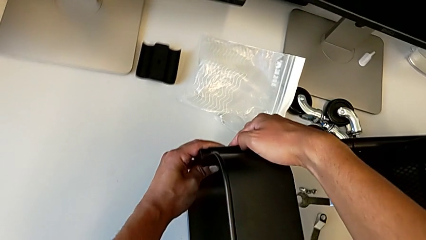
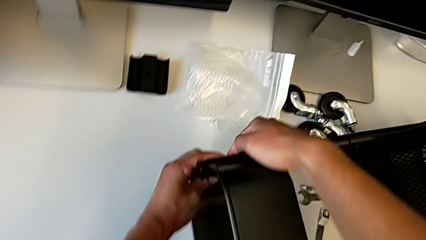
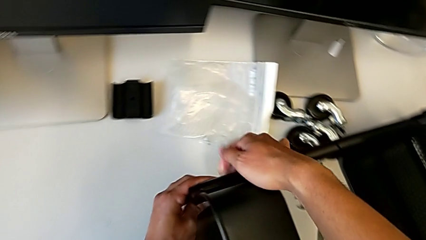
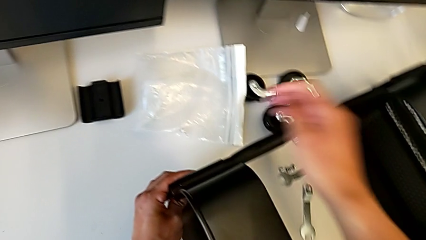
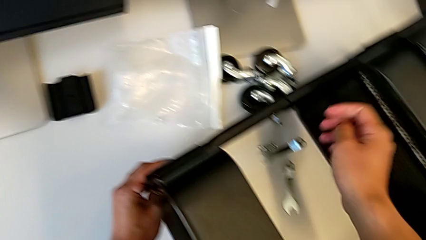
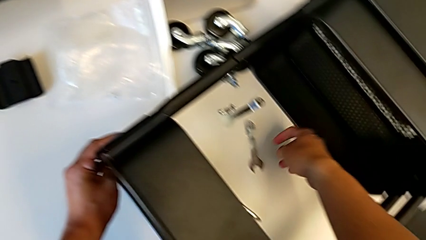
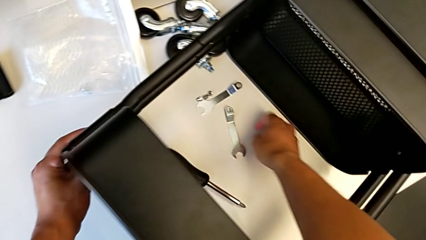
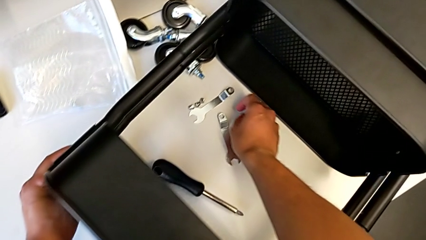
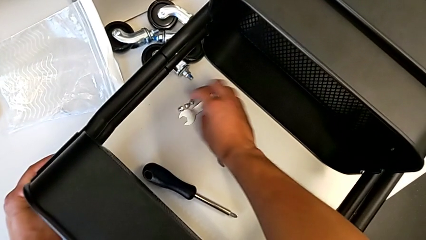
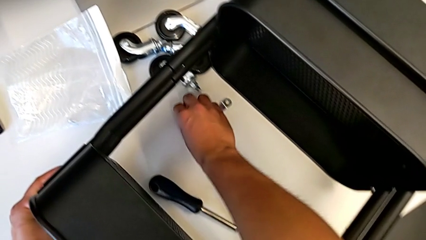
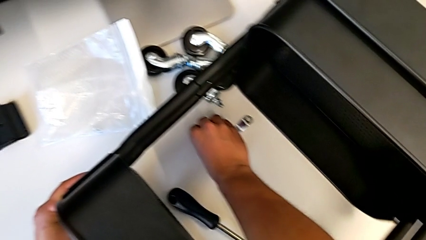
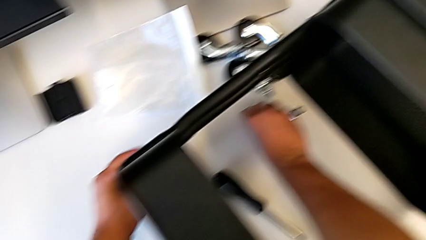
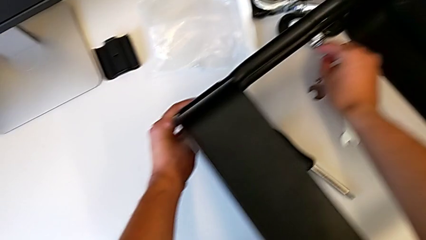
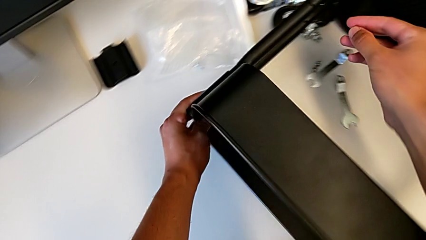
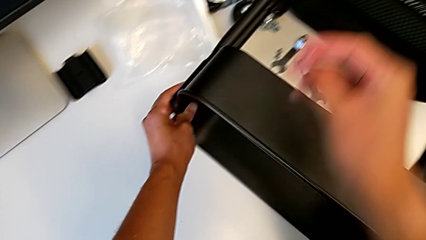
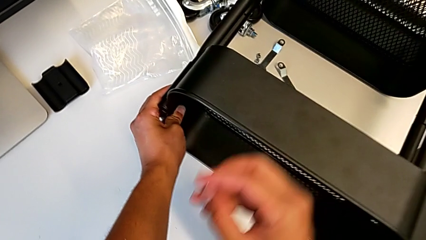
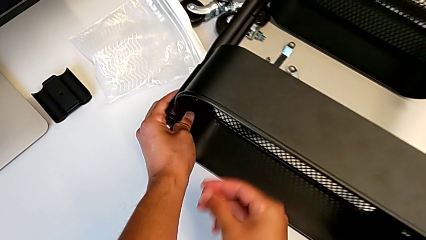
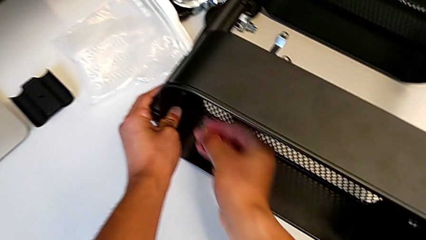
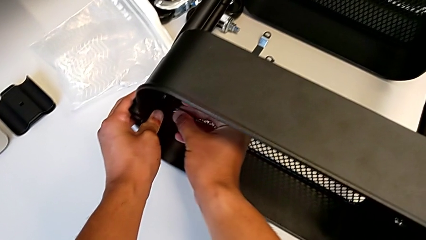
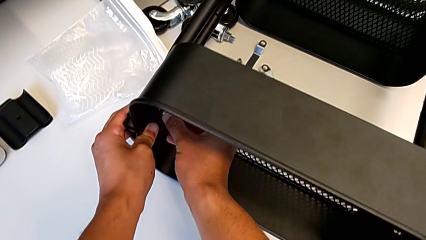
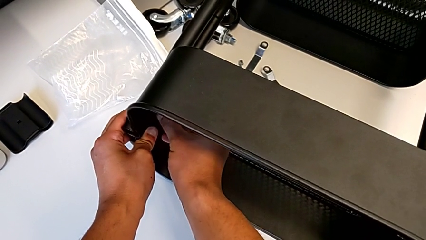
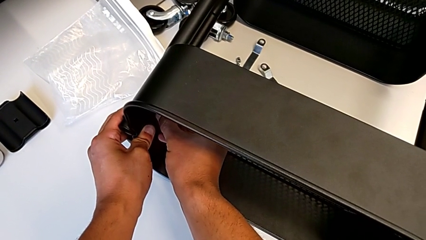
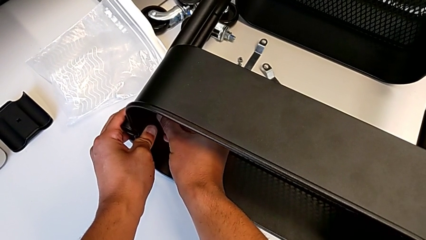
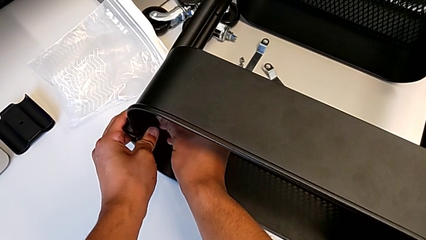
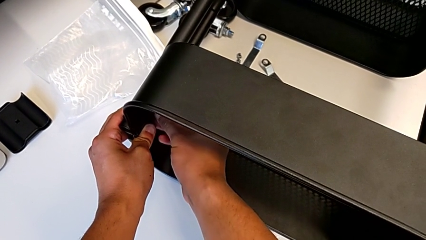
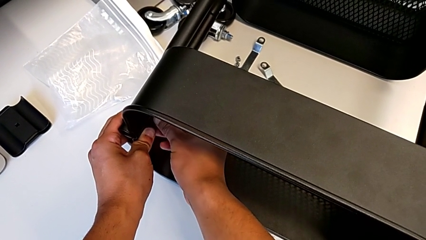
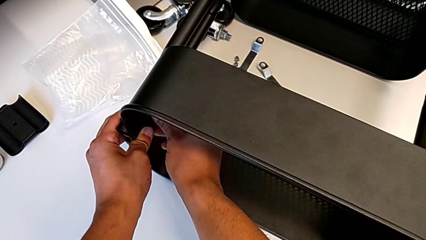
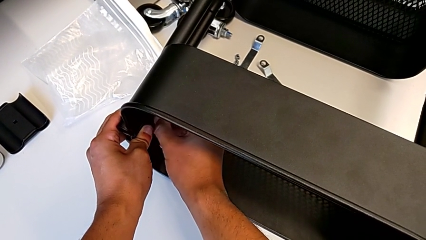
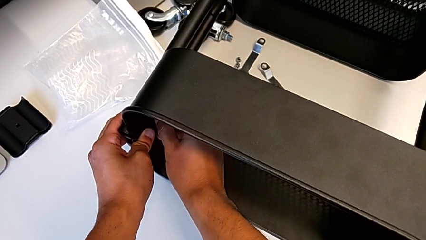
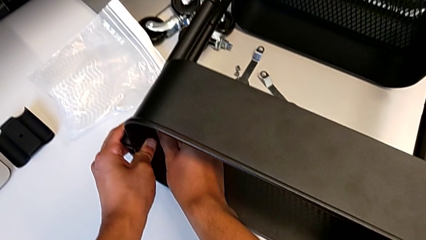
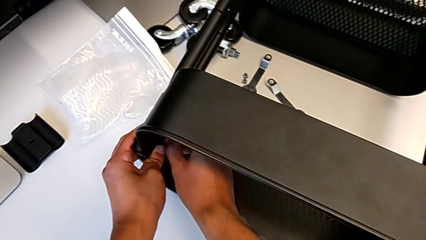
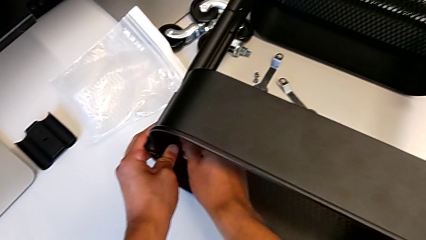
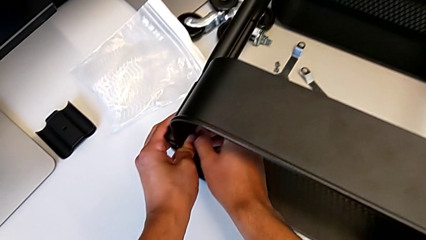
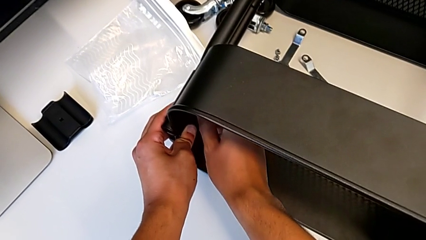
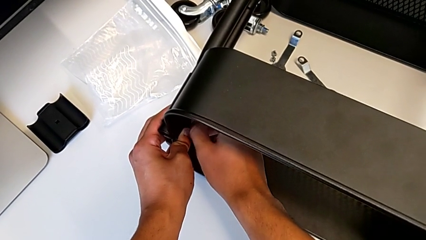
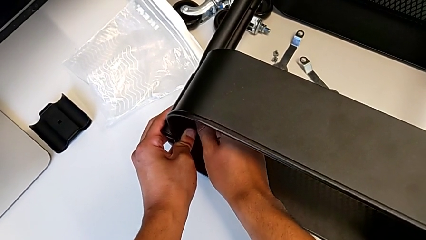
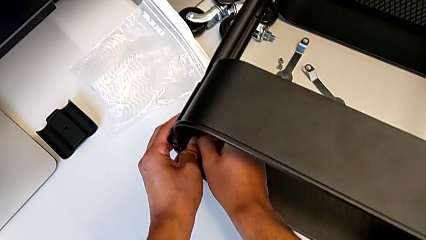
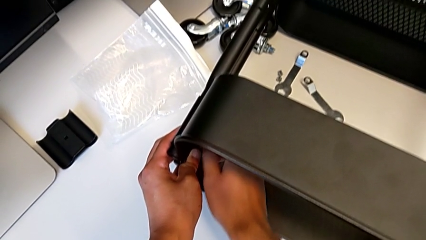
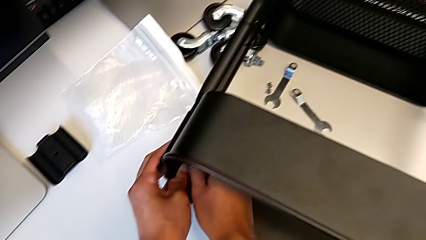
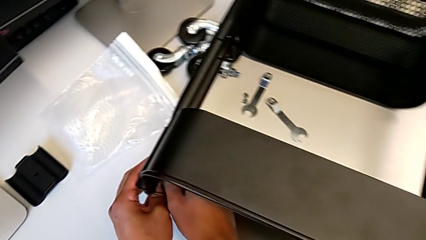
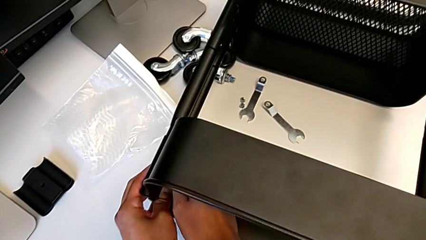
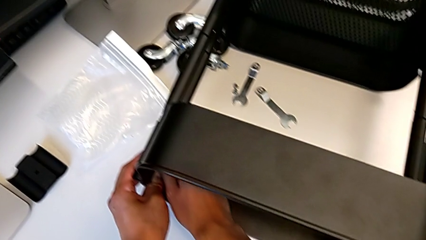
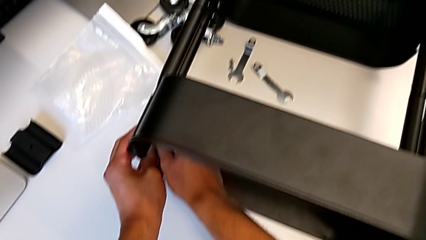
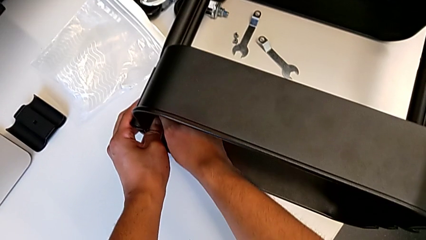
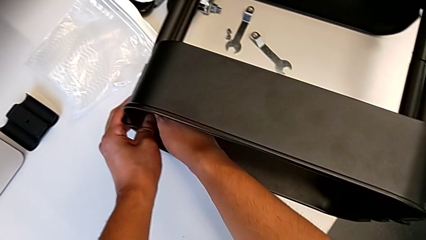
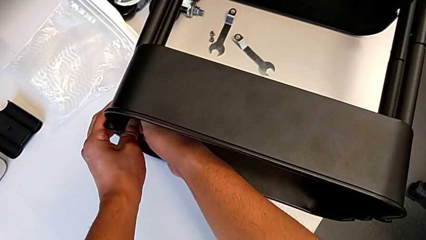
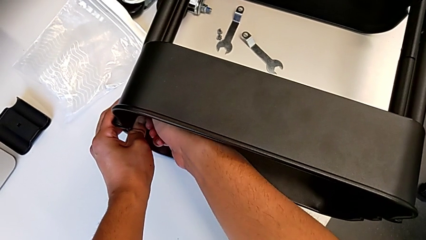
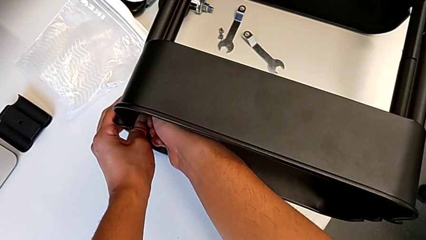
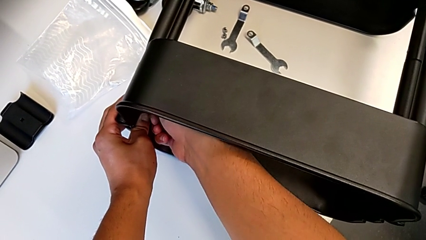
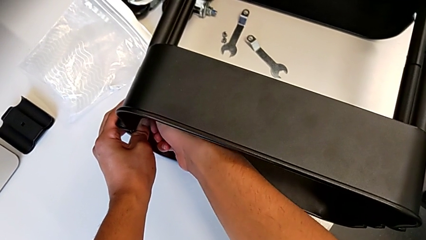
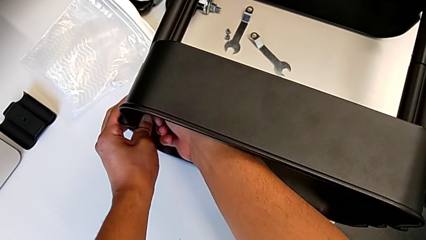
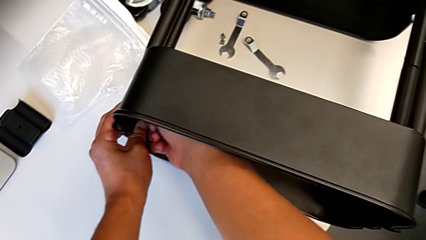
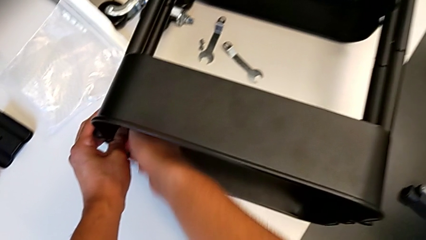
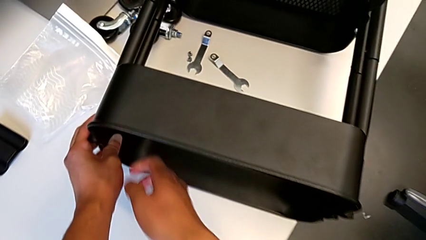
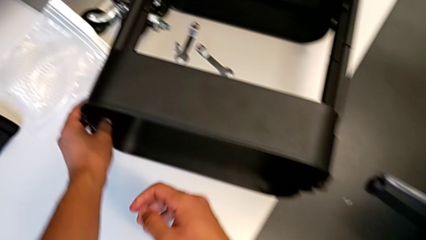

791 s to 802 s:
The camera wearer is screwing the second bracket in the bottom table. They grab the hexagon cap nut and screw it.

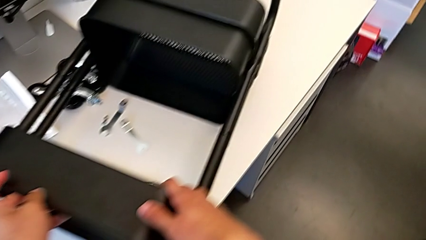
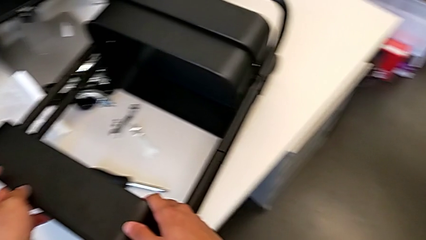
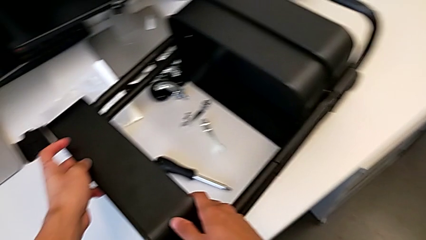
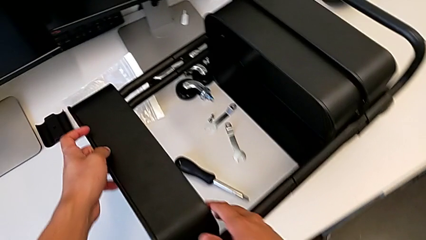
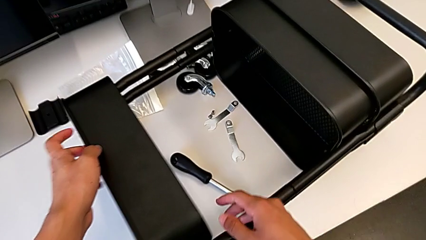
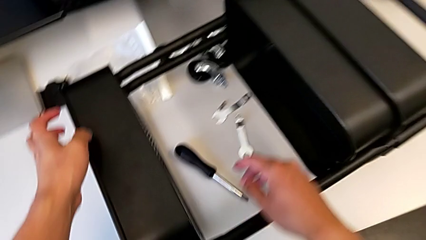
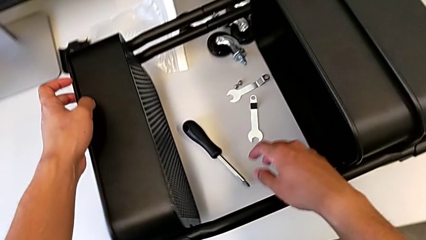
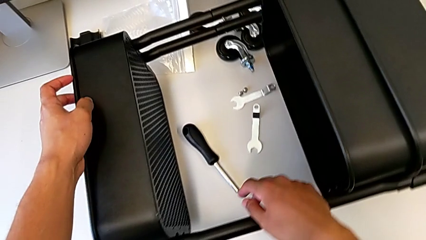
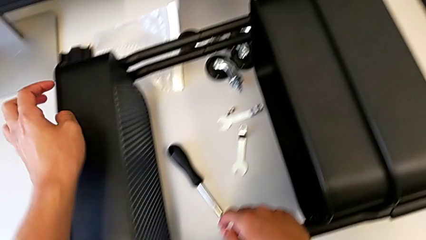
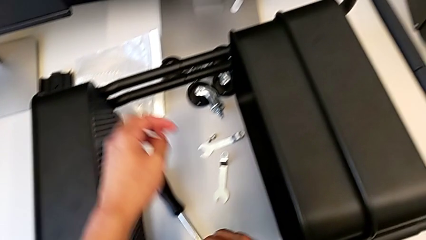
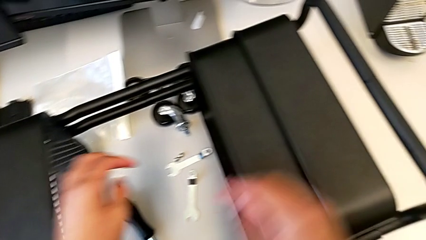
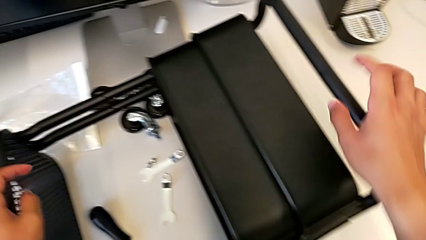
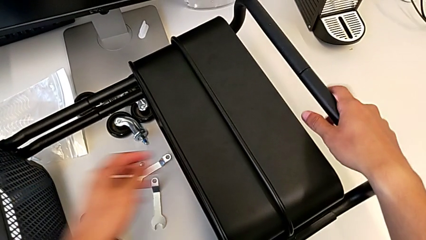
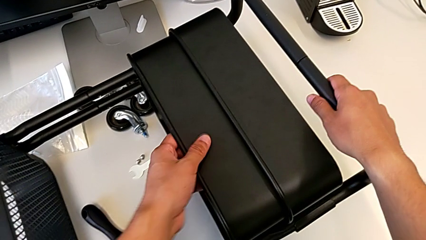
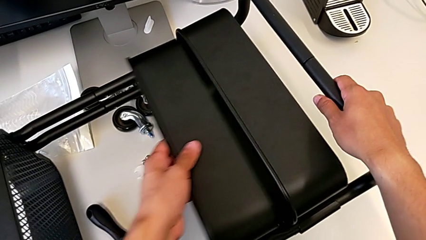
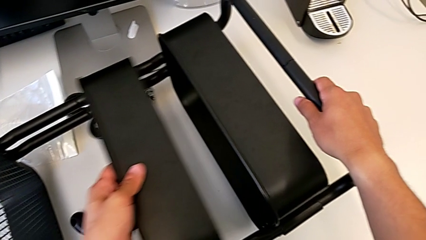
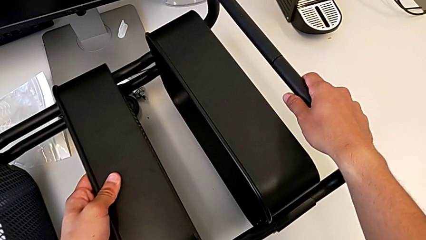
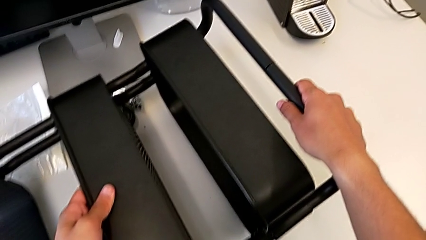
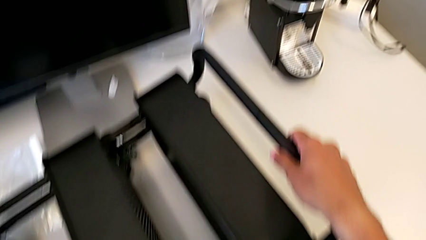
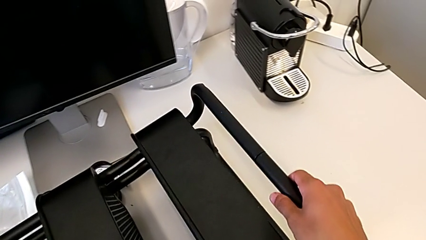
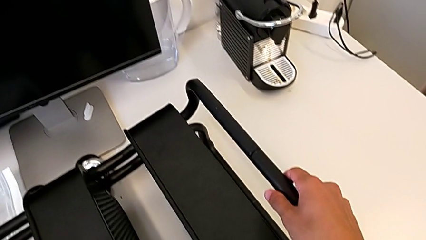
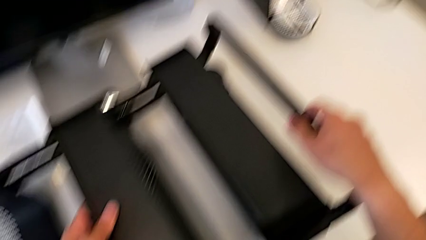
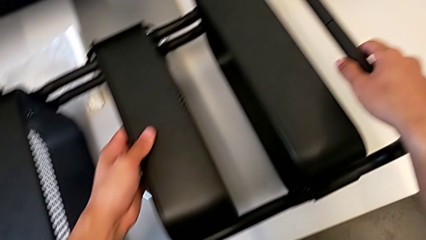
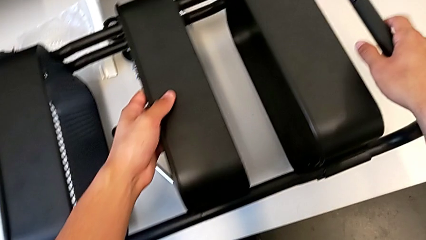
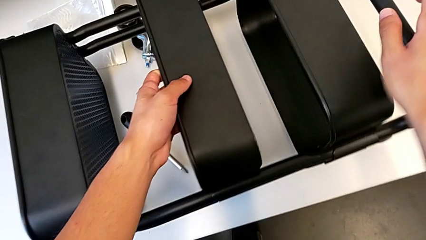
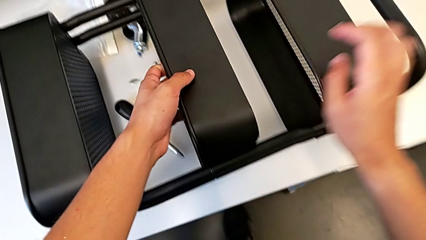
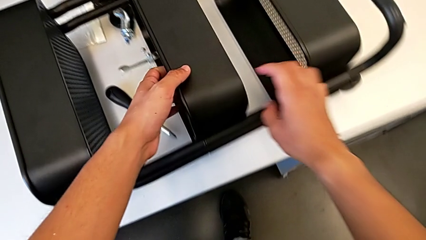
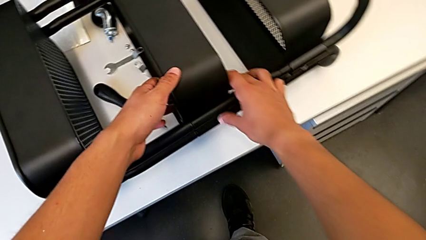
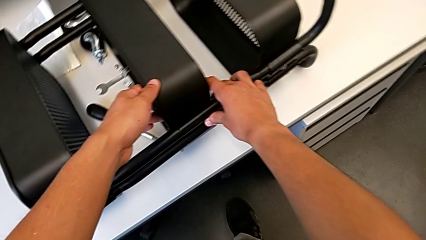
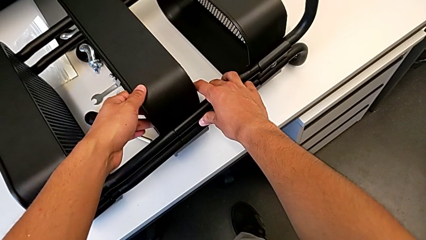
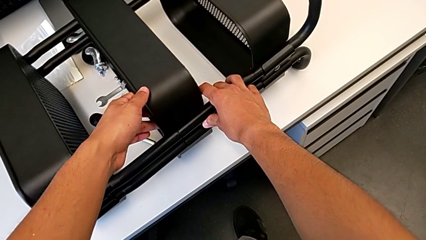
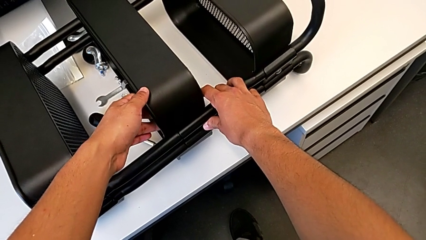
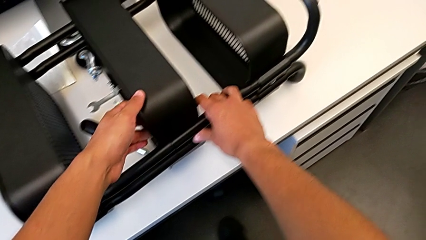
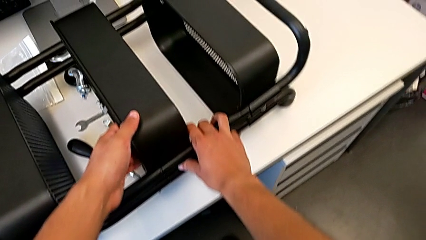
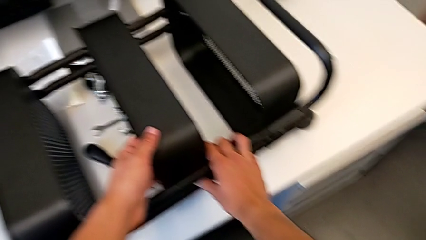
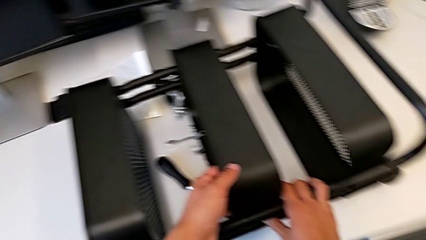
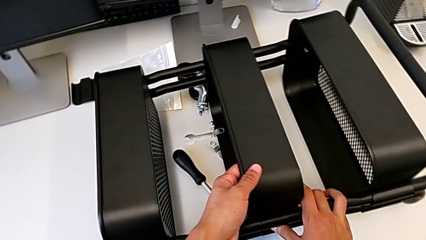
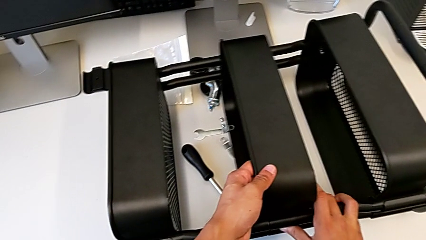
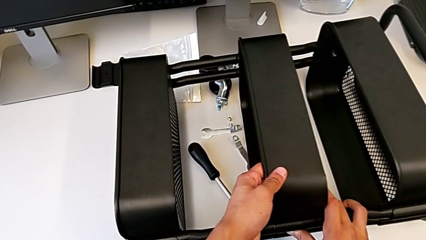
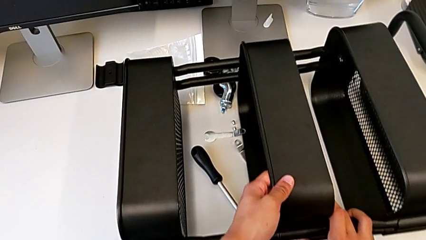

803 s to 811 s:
The camera wearer is assembling the middle shelf with the side bars. They inspect the utility cart and begin to slide the middle grid tray.
